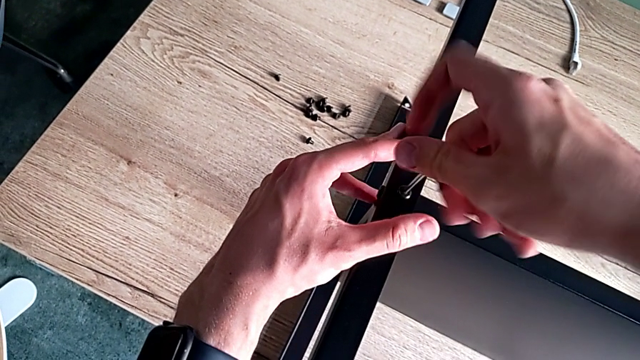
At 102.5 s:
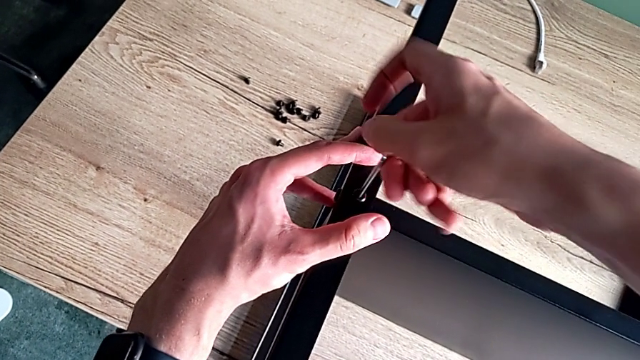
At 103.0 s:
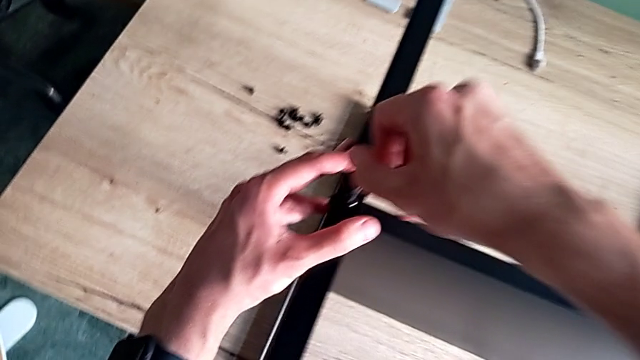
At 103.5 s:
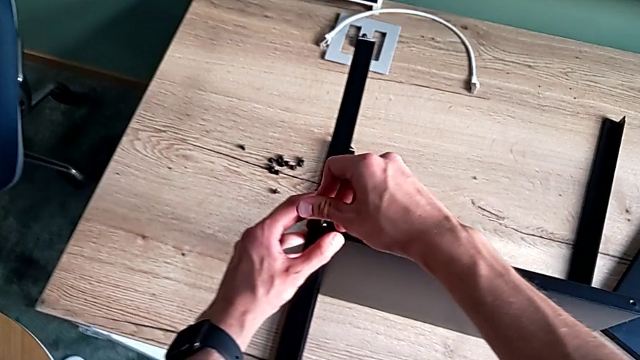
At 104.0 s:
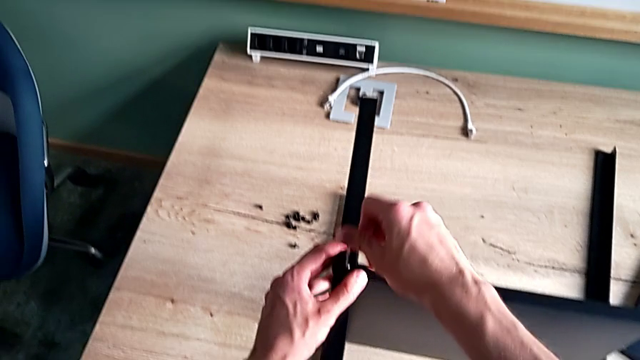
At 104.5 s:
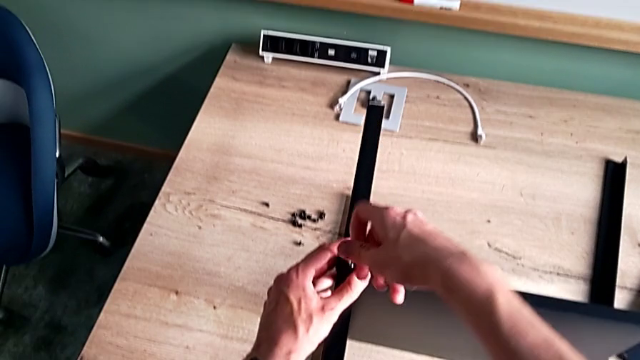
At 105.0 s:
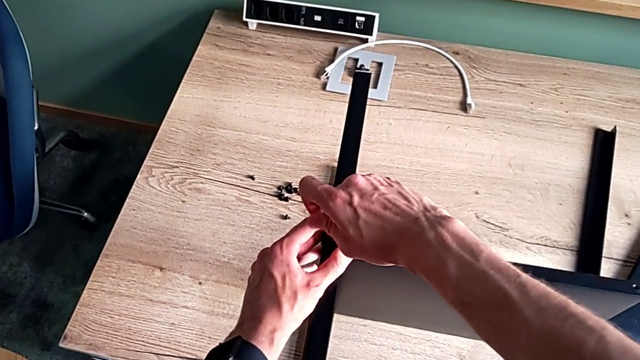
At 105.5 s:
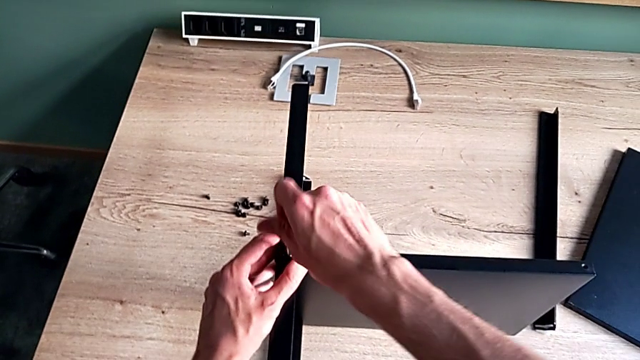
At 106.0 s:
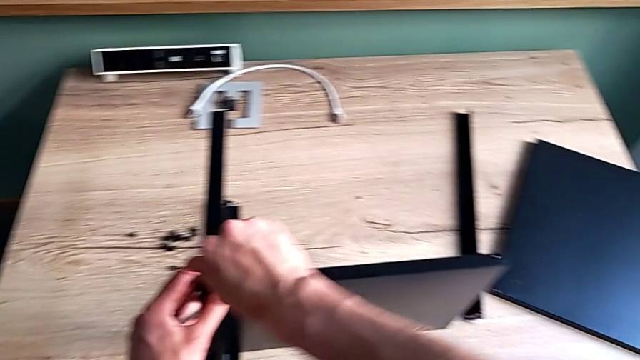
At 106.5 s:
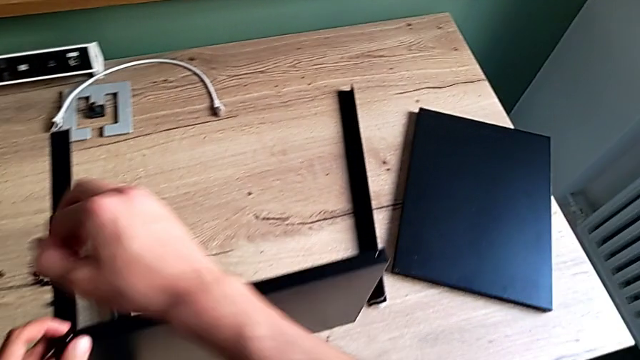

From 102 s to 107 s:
The camera wearer is assembling the second leg of the shelf. They screw the hex socket head and withdraw the Allen wrench.

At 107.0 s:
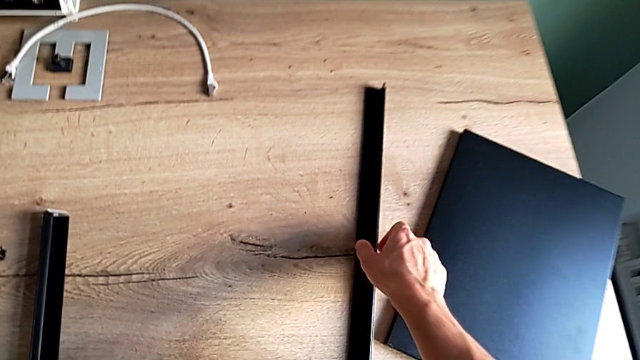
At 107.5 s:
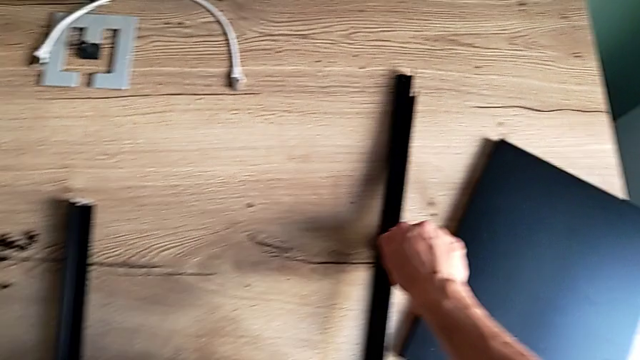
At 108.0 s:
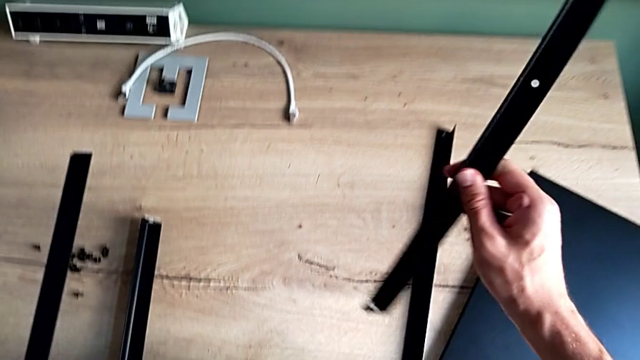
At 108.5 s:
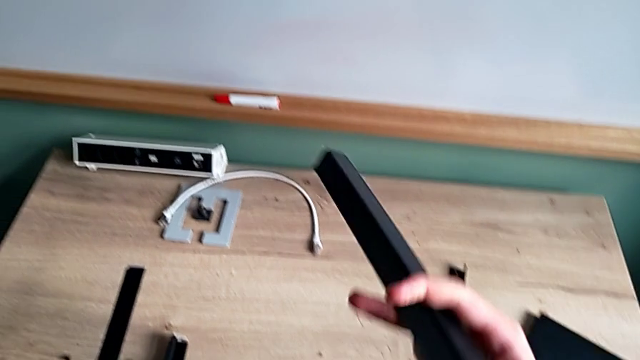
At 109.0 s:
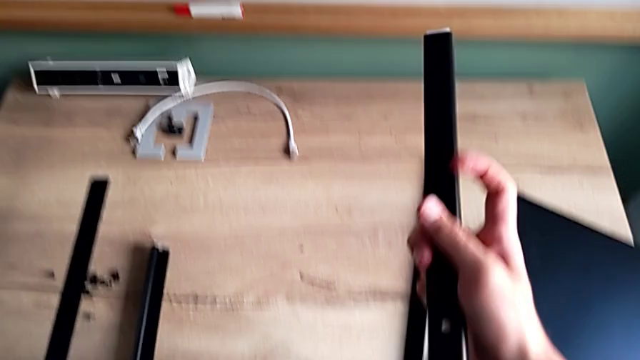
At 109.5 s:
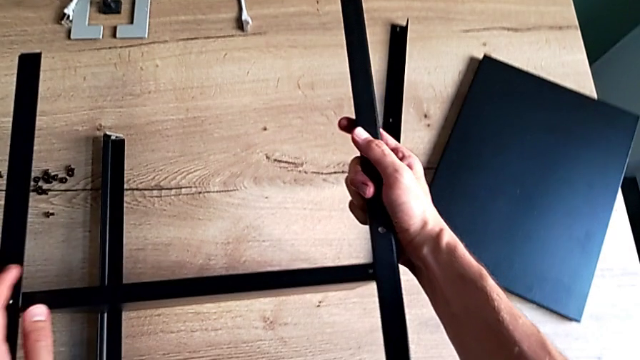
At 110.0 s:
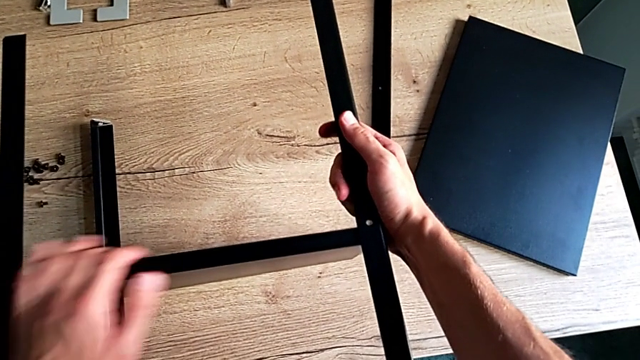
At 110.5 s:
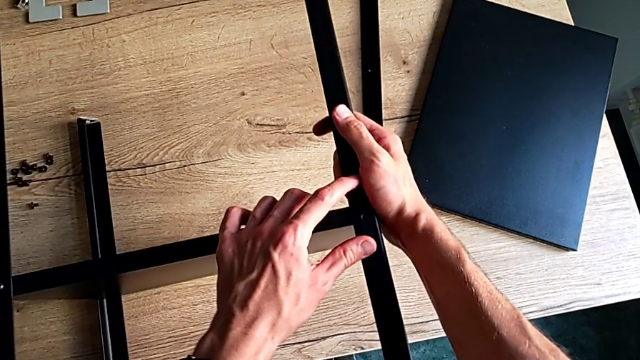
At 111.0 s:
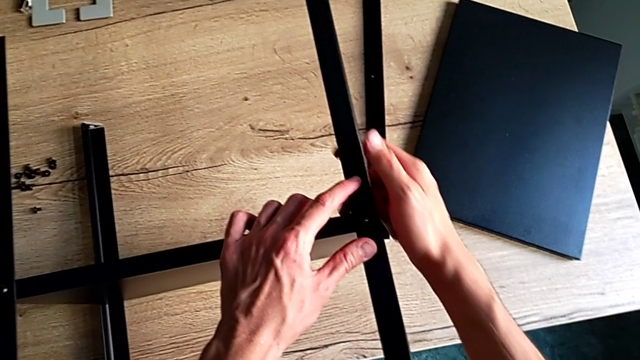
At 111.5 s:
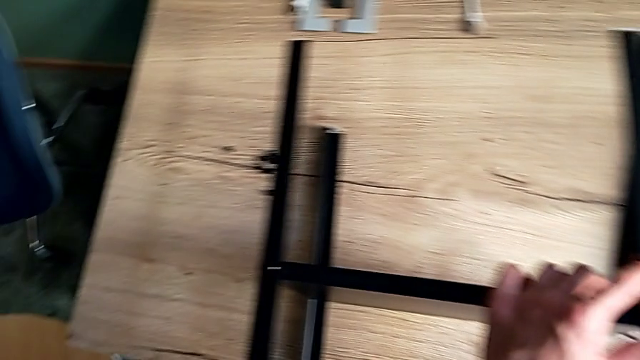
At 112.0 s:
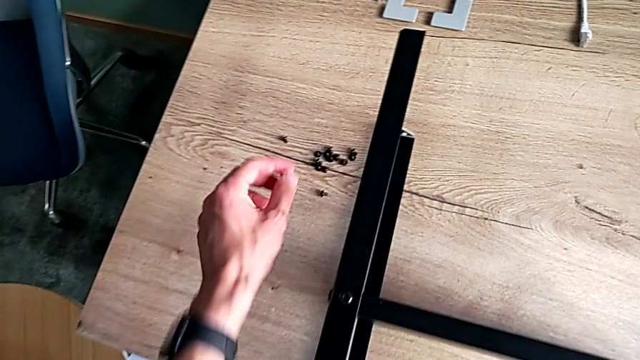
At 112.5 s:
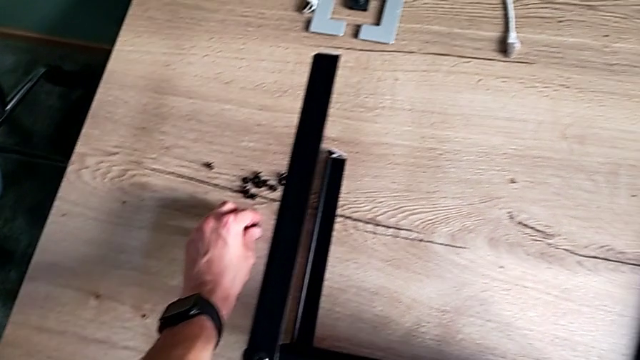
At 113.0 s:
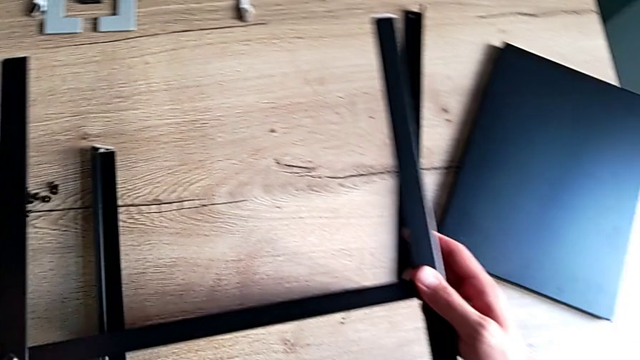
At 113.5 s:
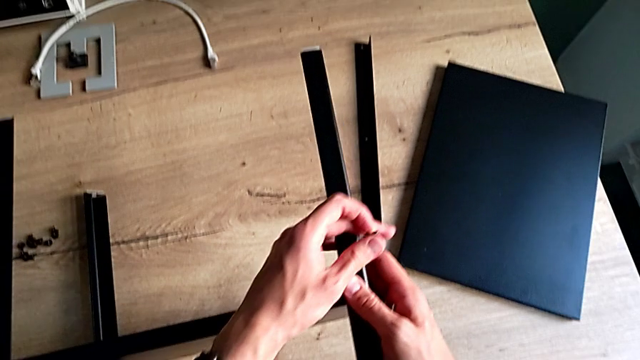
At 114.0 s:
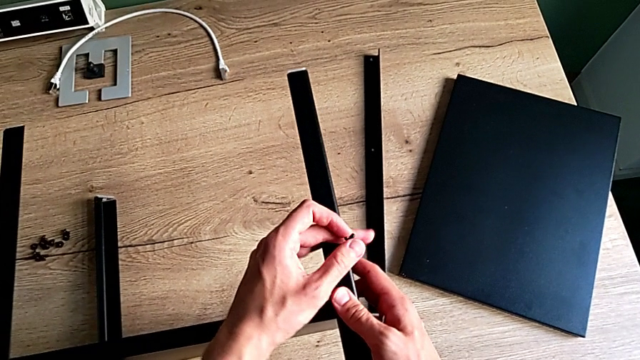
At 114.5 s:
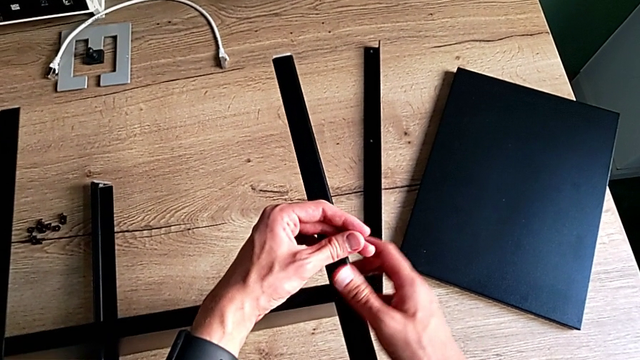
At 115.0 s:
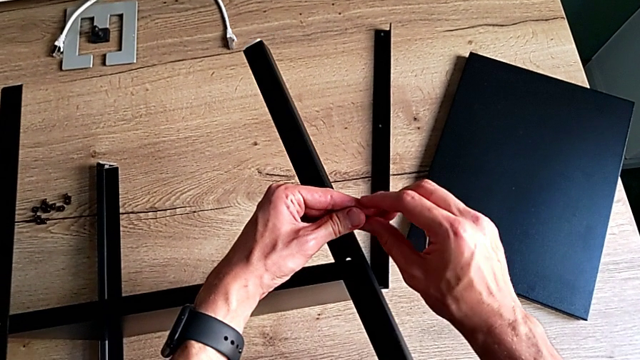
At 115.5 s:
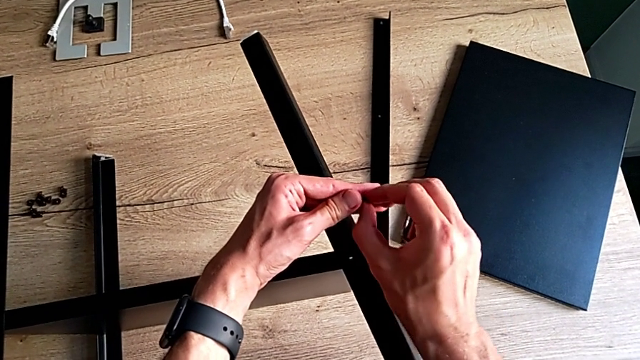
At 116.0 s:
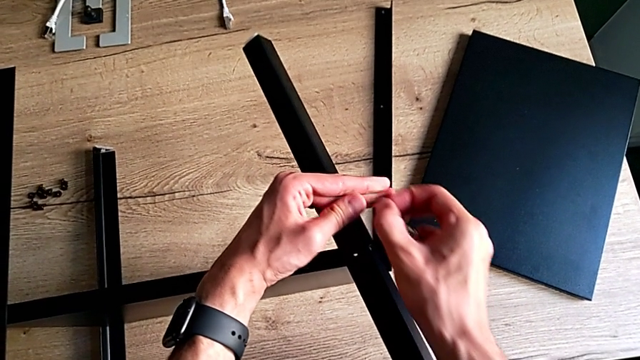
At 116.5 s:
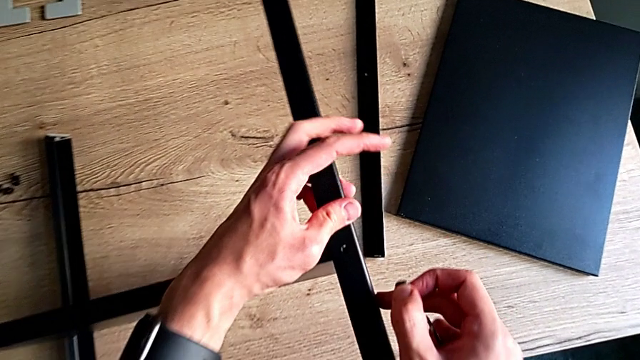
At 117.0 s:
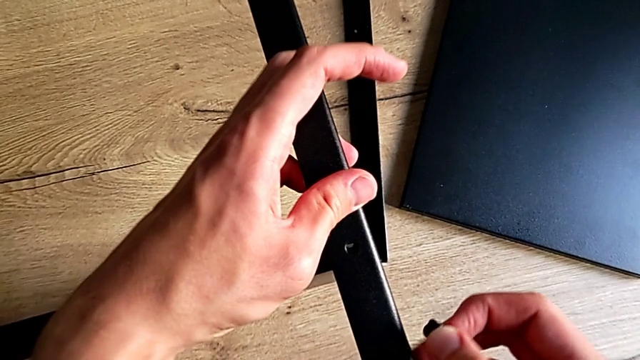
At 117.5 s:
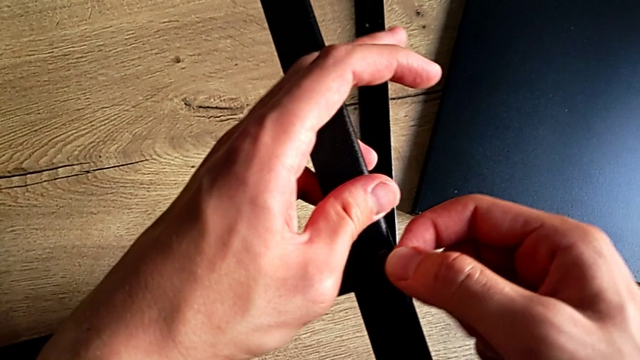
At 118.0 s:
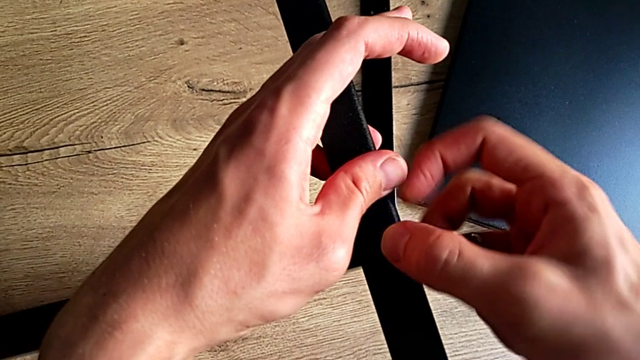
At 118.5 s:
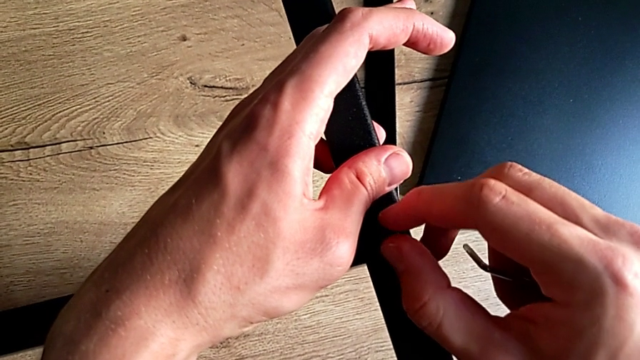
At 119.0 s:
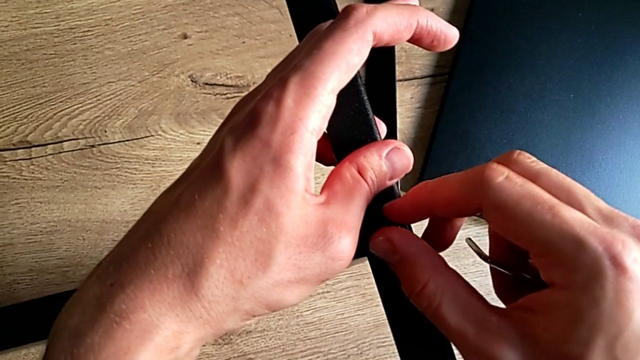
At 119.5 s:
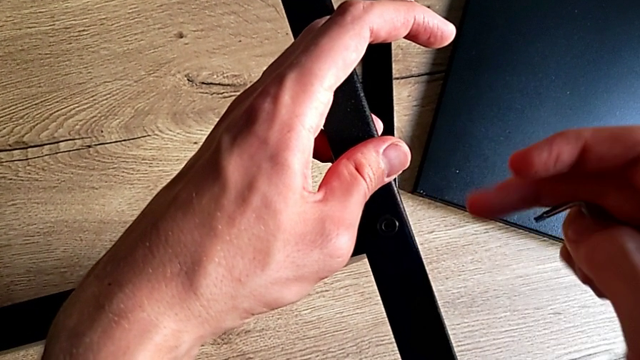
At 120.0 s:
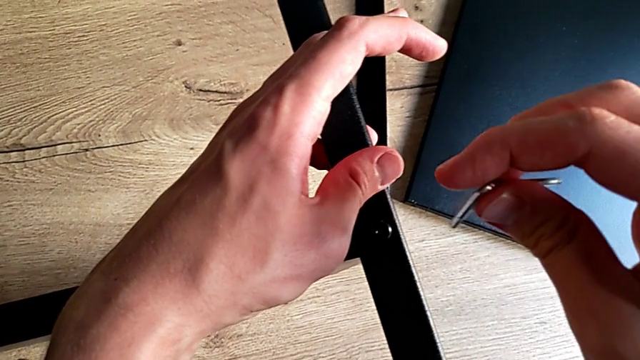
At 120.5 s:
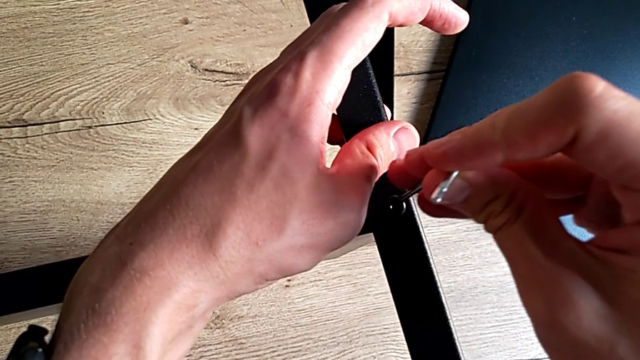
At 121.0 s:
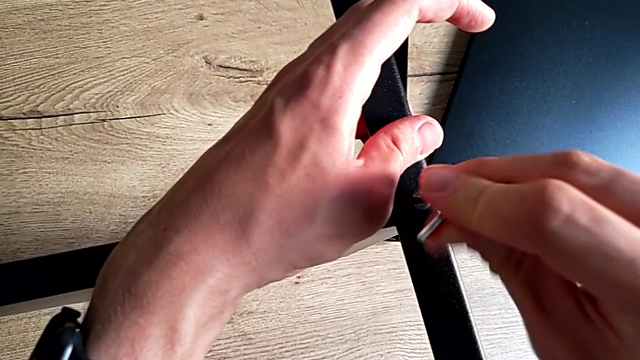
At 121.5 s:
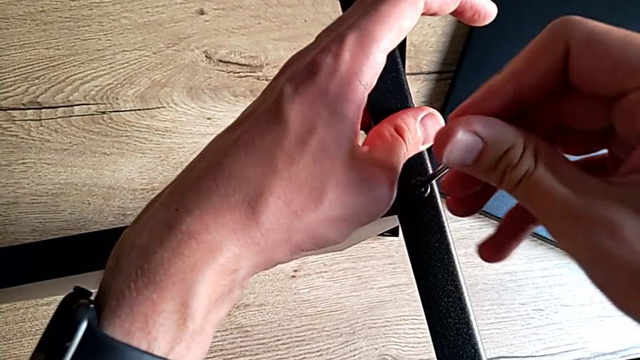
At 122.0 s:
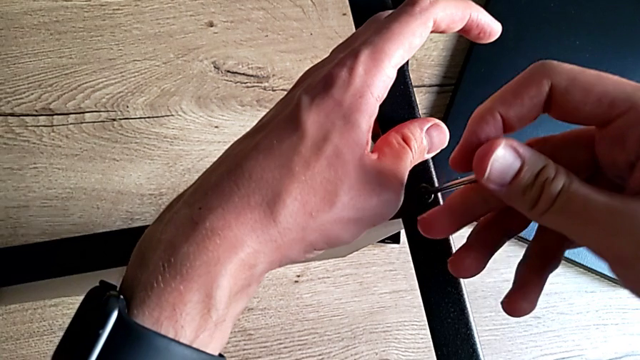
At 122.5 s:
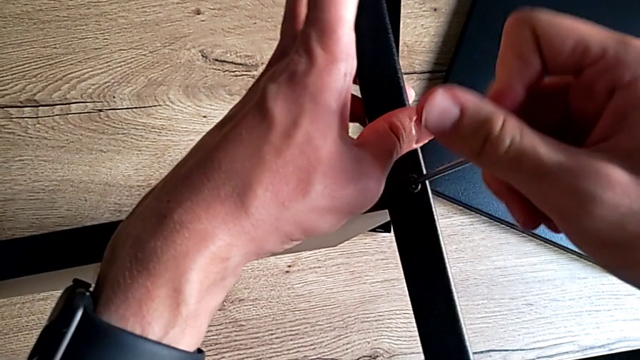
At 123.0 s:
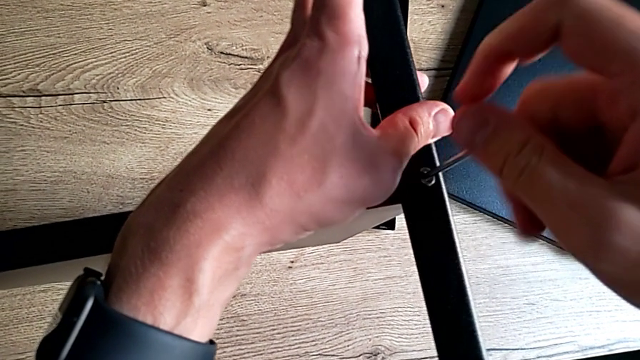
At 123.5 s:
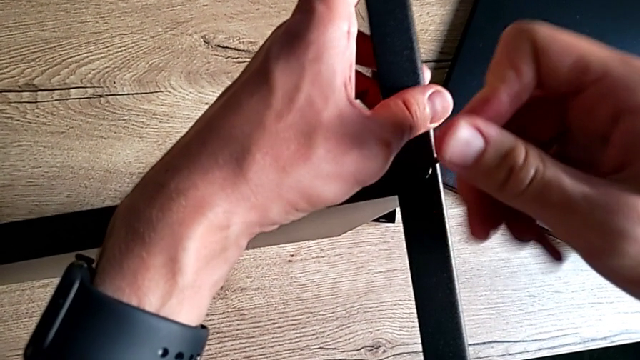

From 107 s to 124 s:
The camera wearer is assembling the third leg of the shelf. They grab the third leg, rotate it, align it, grab the hex socket head twice, insert it, insert the Allen wrench and begin to screw the hex socket head.
